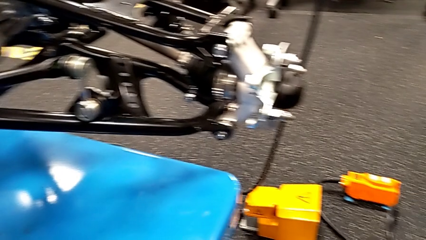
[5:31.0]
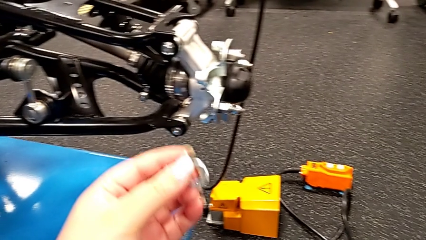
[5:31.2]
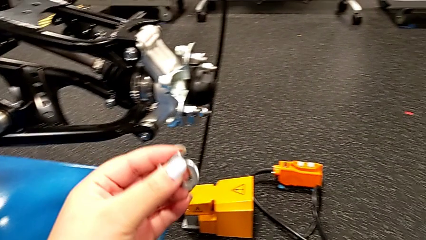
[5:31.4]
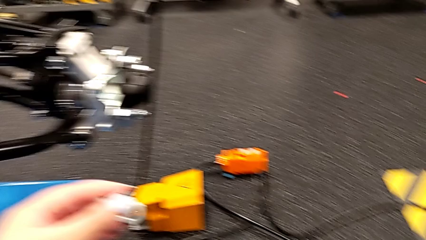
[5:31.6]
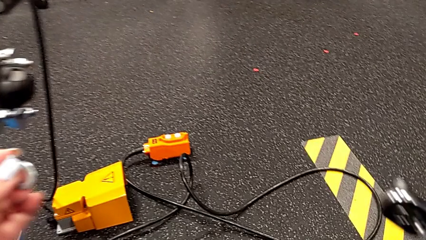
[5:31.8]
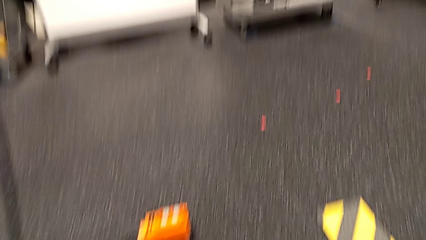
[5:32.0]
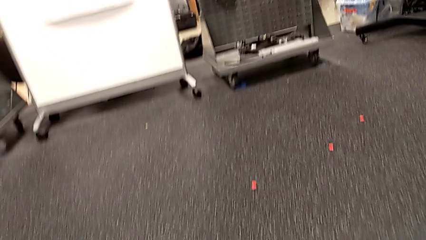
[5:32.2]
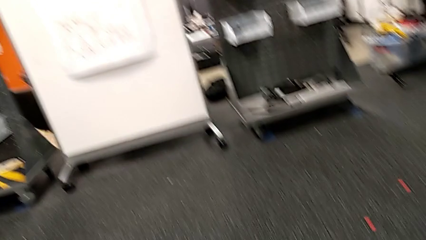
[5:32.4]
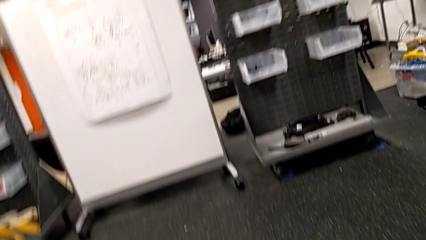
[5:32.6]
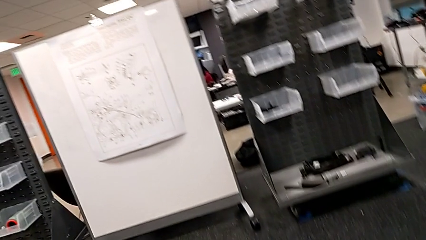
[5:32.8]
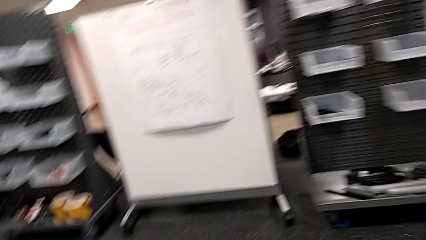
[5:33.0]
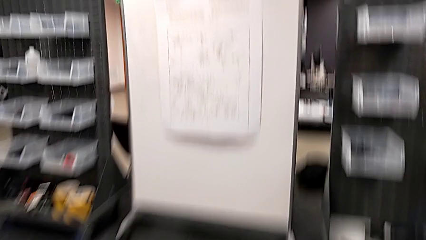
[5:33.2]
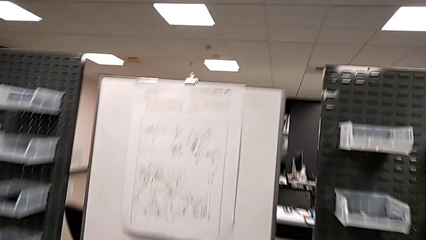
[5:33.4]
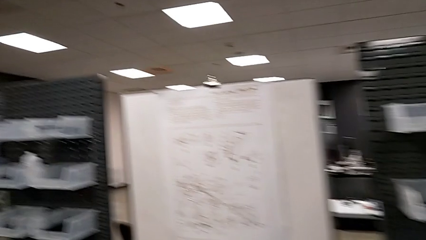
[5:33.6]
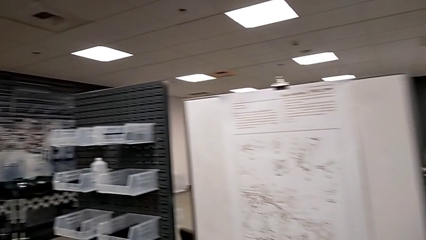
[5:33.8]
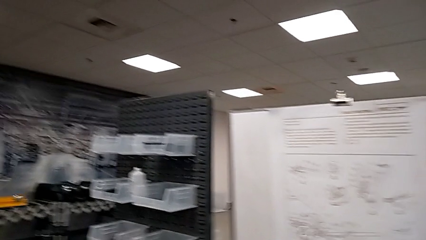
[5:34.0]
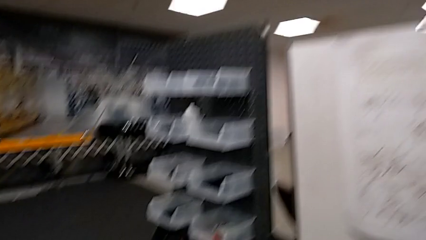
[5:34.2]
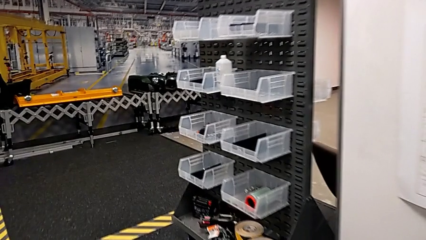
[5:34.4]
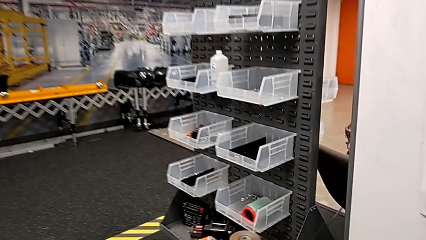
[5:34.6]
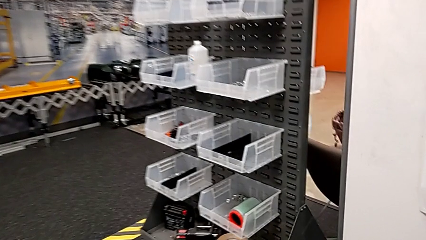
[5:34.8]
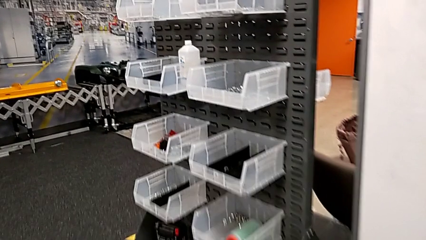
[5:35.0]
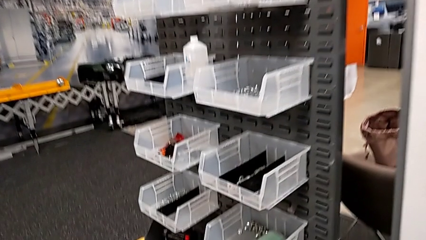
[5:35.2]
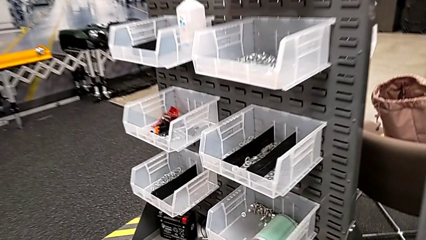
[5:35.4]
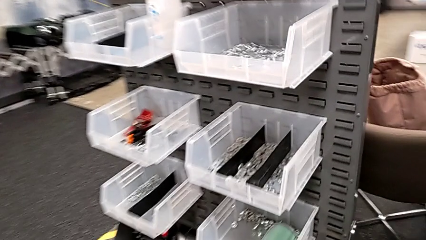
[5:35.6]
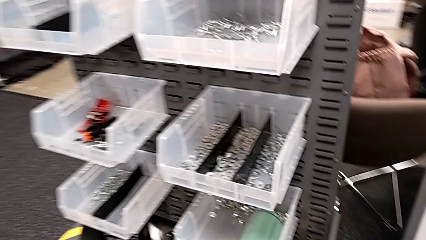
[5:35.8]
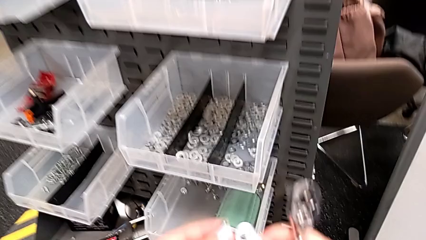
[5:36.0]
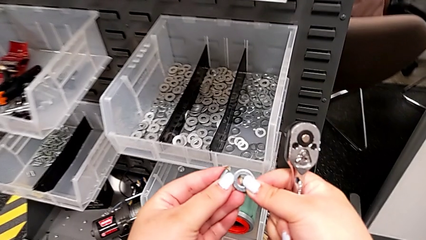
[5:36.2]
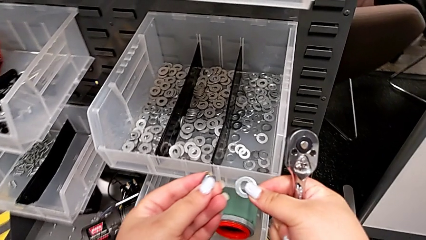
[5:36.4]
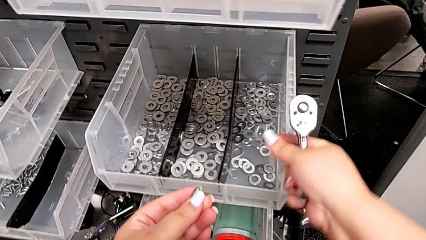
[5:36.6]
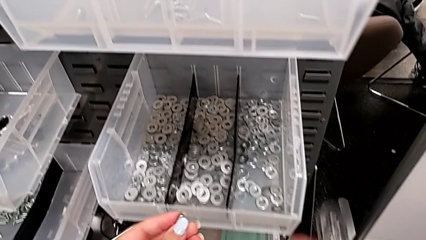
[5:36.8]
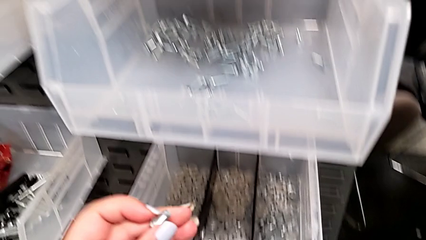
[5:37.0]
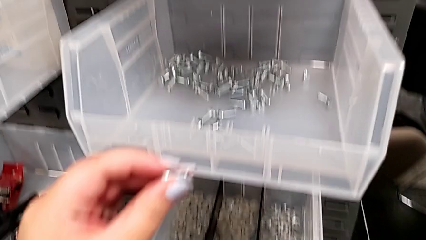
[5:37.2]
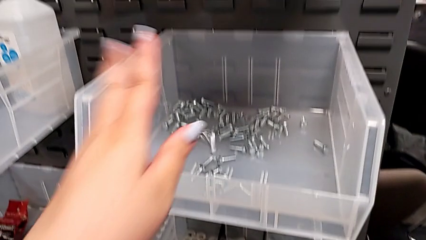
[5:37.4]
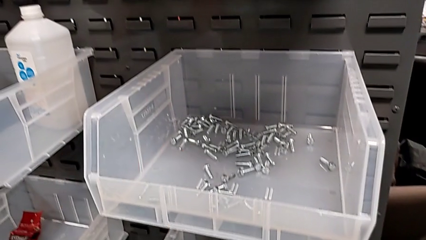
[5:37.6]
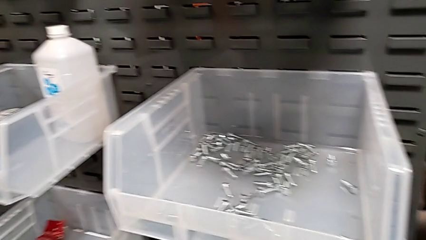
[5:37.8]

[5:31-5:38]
The camera wearer is placing the screw and washer back. They place the washer and place the bolt.

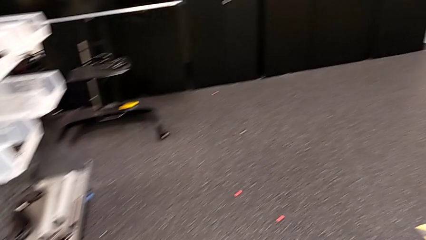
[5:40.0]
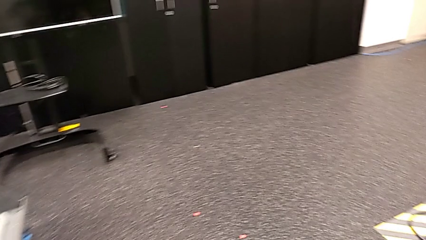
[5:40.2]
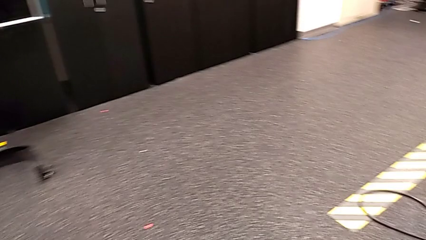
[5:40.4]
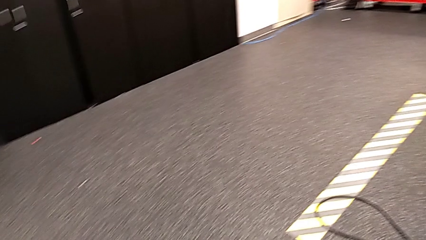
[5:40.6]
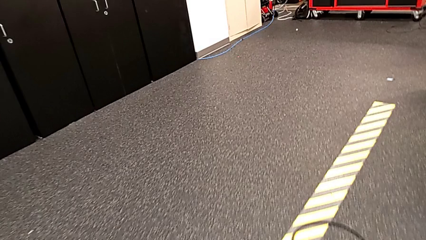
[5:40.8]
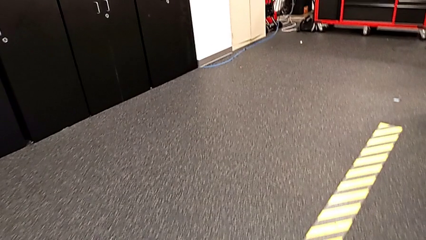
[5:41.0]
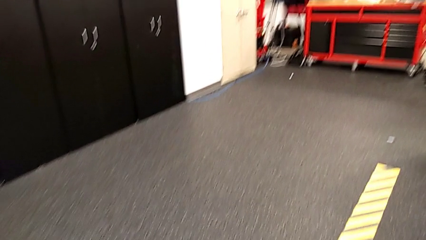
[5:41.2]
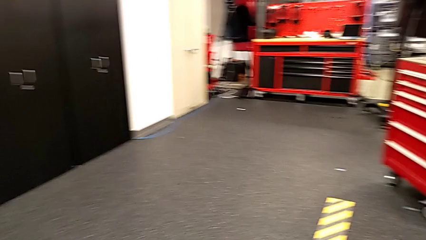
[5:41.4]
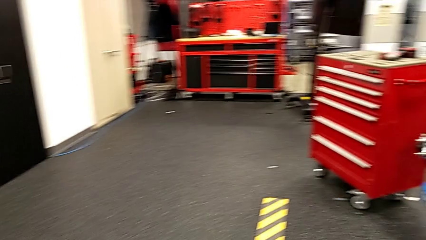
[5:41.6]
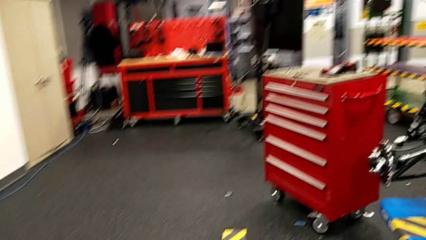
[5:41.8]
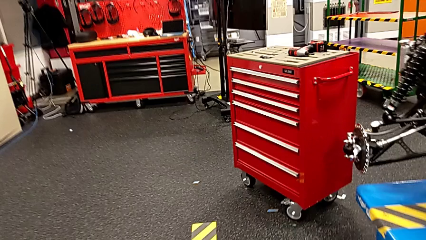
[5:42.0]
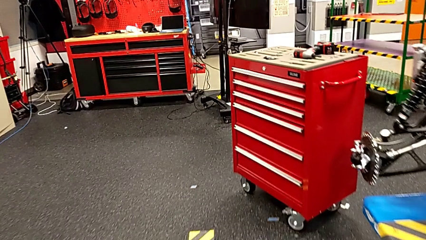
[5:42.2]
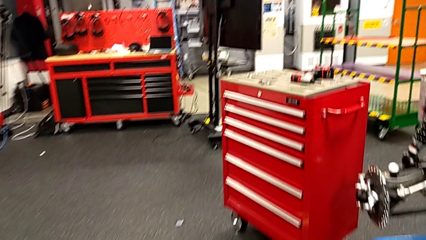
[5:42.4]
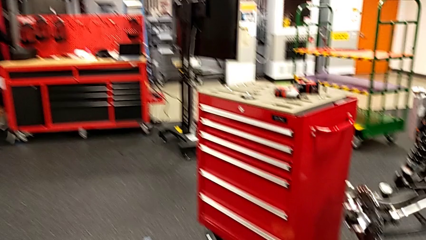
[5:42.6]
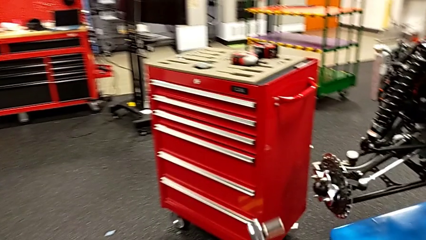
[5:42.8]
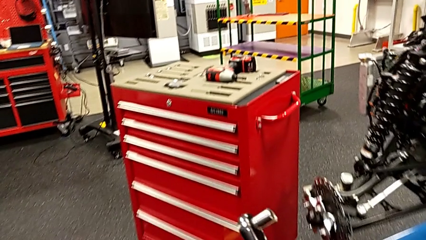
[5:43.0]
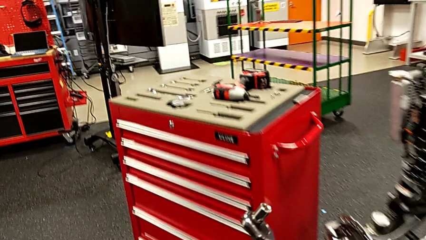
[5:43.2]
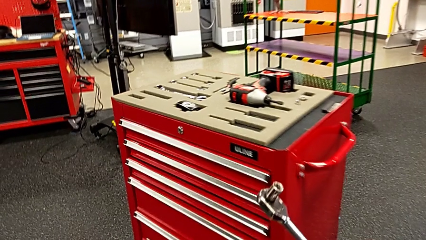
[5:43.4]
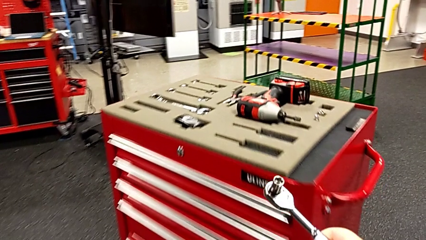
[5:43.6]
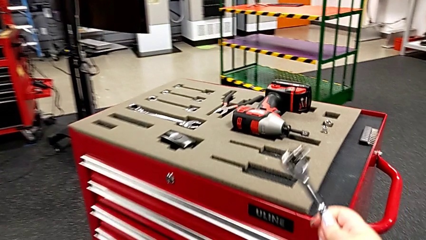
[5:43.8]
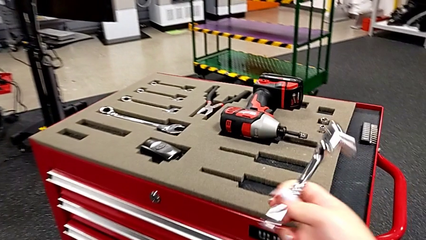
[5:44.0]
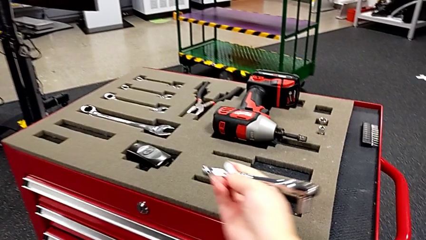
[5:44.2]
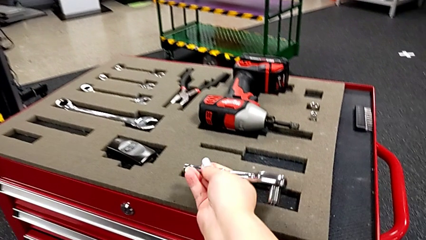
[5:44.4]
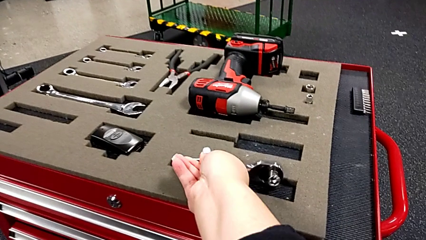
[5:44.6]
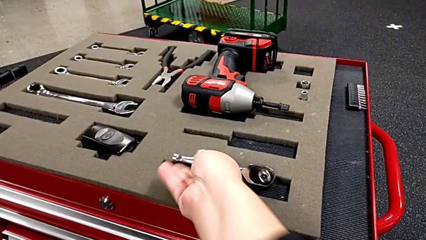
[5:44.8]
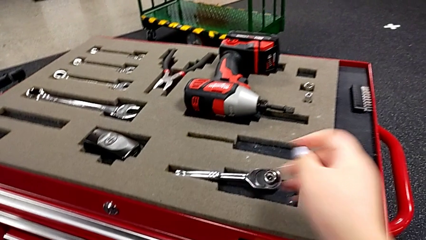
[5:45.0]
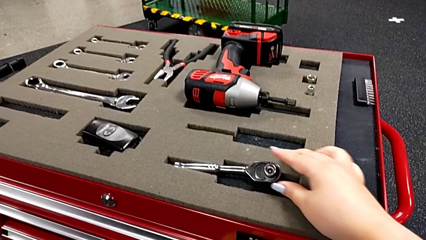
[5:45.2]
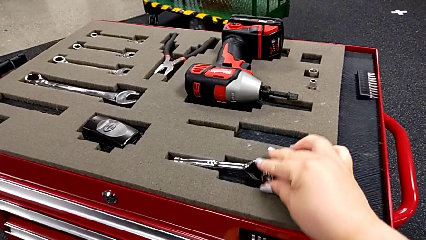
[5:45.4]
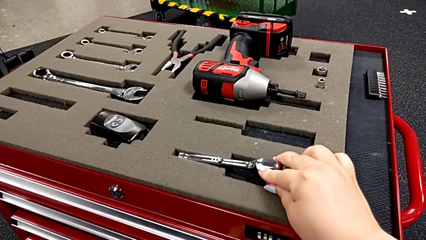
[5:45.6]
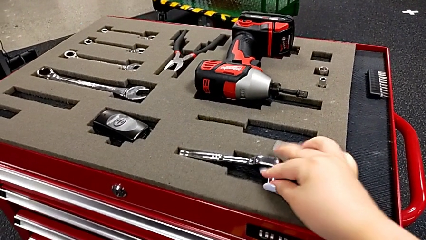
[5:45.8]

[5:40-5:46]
The camera wearer places the ratchet on the ground. They place the ratchet.
